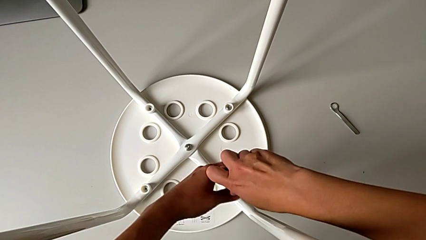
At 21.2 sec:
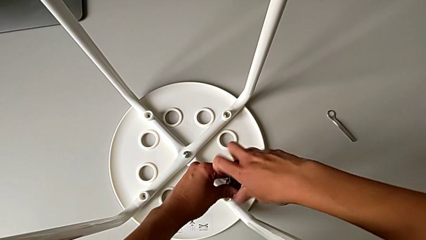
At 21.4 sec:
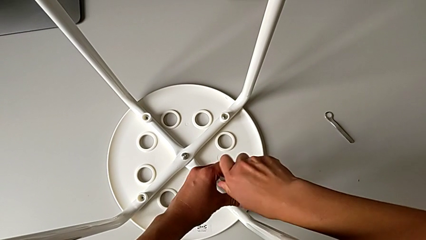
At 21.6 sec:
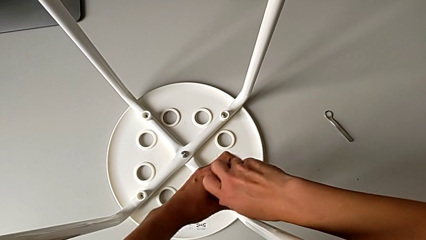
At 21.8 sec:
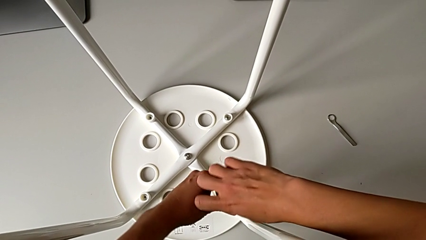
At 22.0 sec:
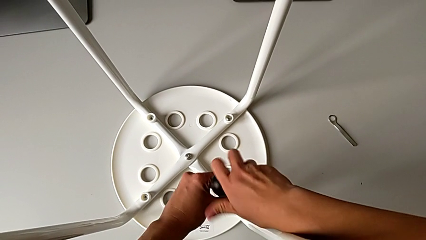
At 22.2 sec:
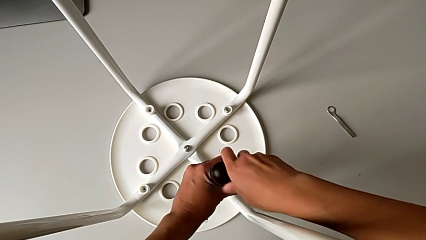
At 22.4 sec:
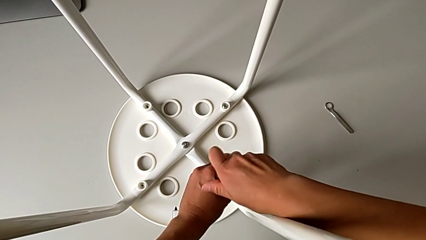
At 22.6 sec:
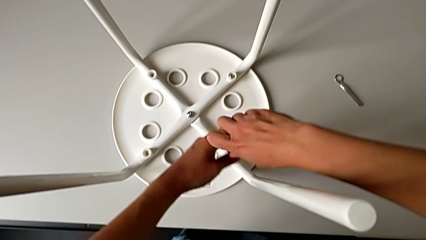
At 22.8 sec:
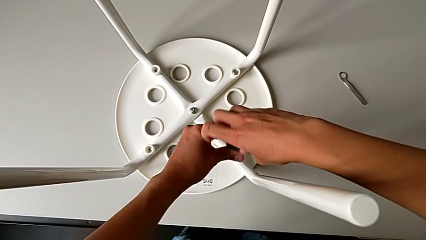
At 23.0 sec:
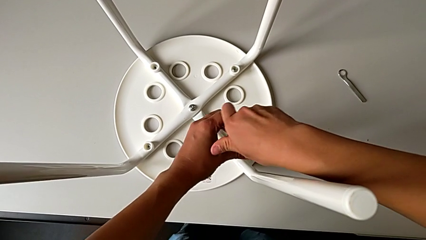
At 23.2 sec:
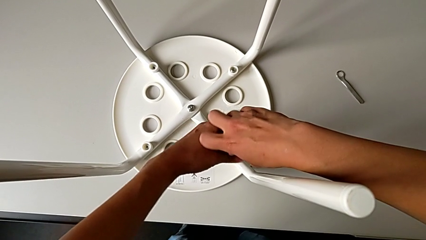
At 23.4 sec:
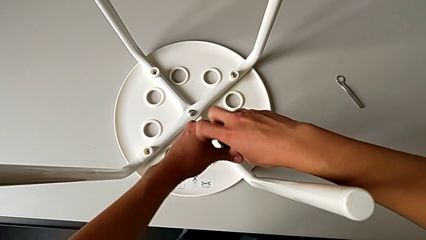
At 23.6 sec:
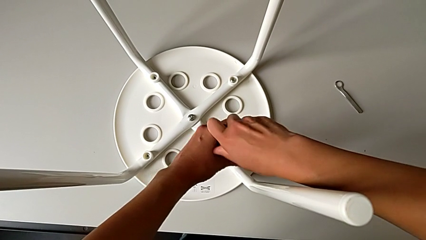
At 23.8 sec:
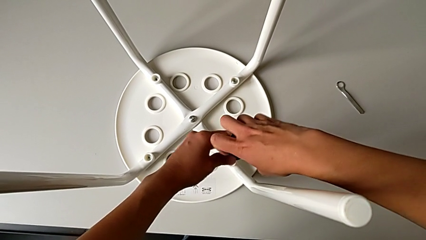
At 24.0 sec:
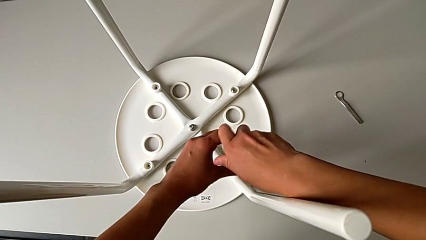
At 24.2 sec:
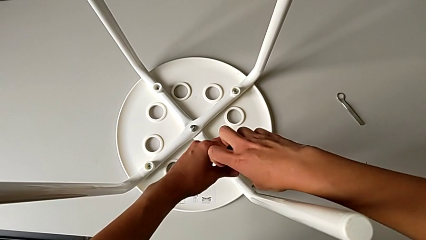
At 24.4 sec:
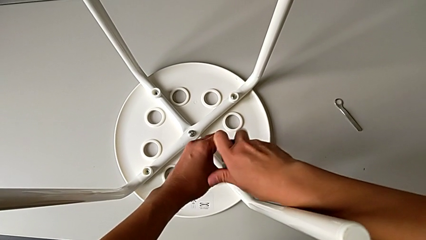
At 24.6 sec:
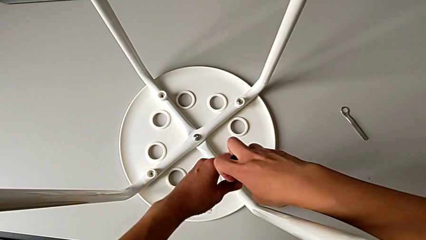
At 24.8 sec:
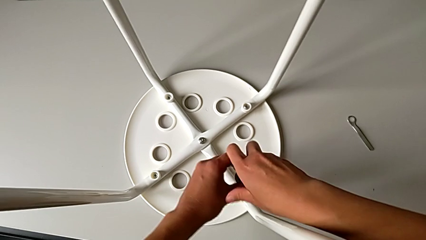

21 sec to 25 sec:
The camera wearer is unscrewing the second screw. They keep unscrewing the second screw.

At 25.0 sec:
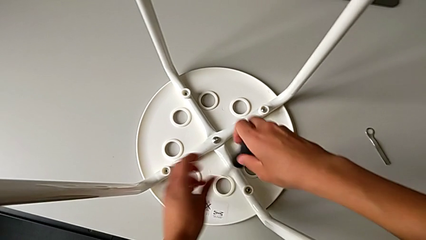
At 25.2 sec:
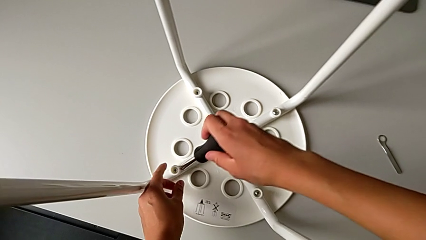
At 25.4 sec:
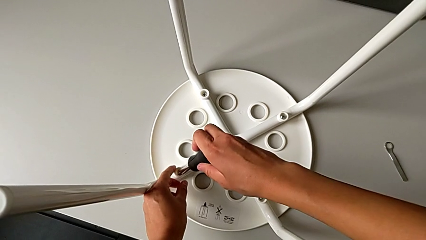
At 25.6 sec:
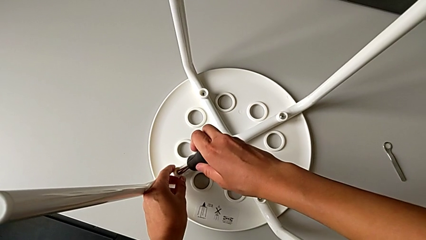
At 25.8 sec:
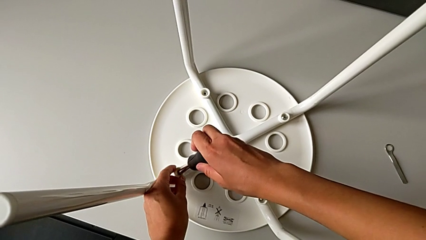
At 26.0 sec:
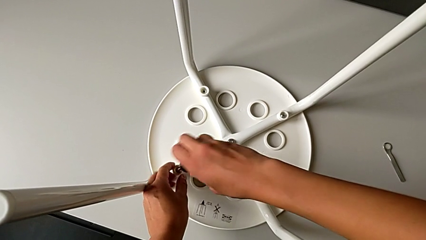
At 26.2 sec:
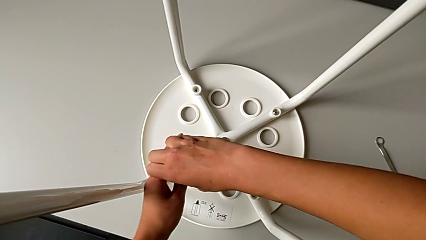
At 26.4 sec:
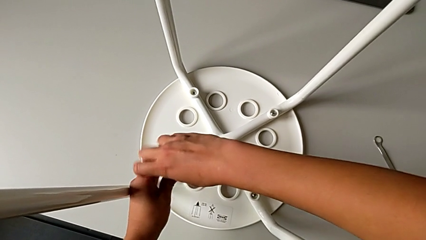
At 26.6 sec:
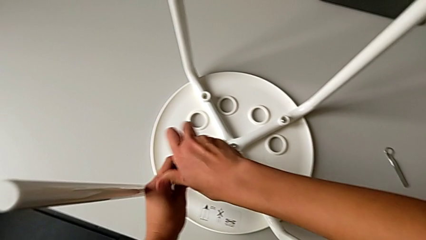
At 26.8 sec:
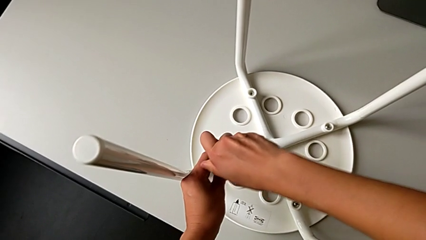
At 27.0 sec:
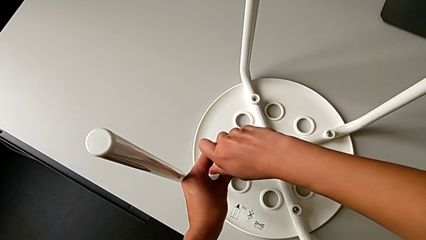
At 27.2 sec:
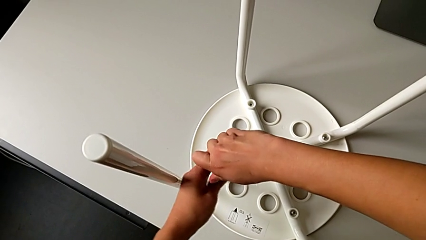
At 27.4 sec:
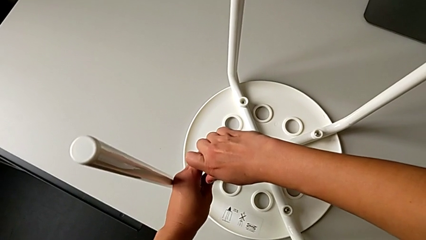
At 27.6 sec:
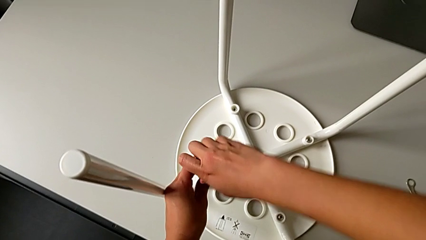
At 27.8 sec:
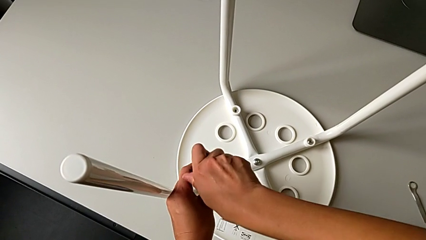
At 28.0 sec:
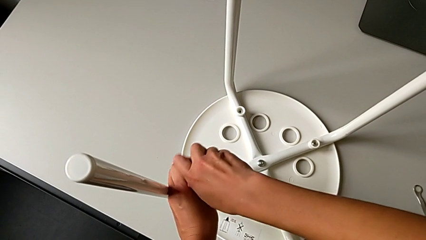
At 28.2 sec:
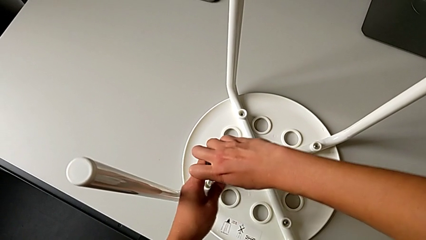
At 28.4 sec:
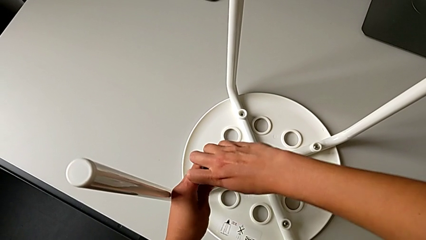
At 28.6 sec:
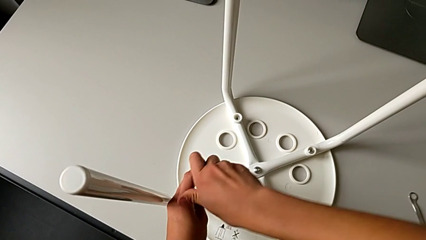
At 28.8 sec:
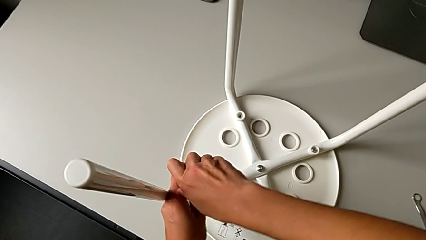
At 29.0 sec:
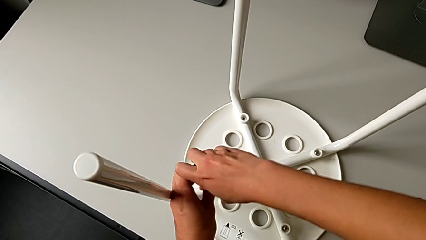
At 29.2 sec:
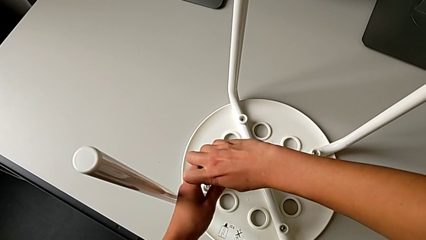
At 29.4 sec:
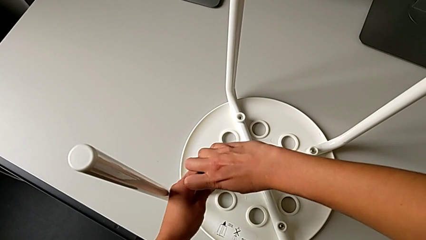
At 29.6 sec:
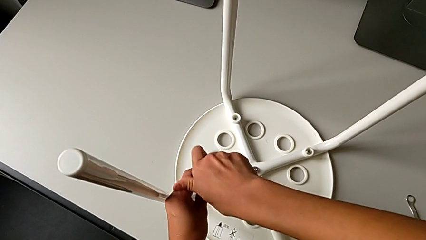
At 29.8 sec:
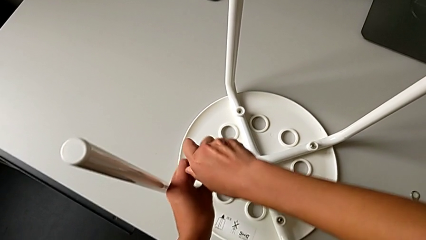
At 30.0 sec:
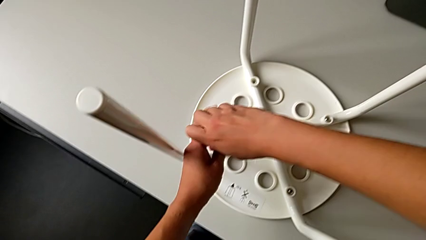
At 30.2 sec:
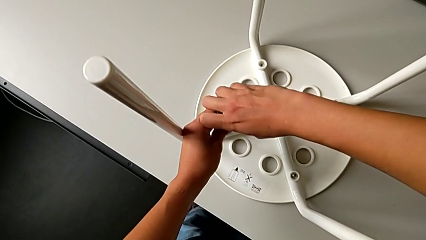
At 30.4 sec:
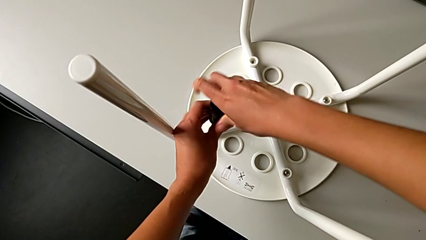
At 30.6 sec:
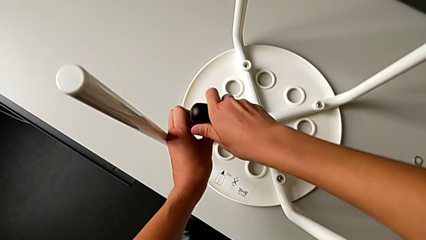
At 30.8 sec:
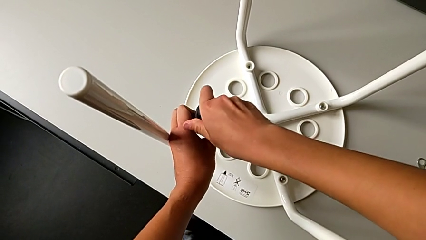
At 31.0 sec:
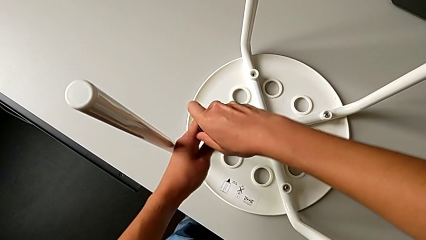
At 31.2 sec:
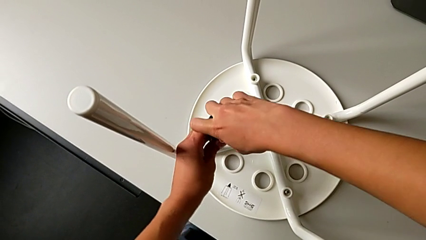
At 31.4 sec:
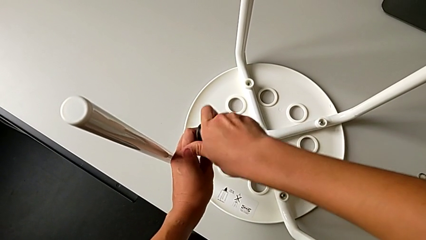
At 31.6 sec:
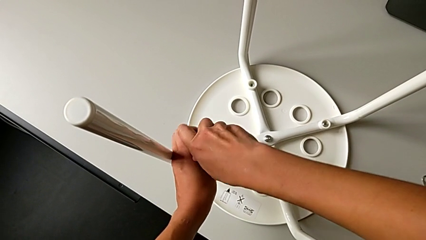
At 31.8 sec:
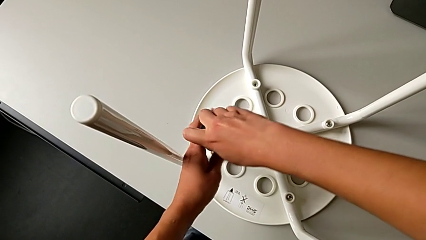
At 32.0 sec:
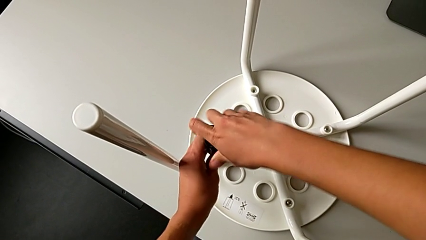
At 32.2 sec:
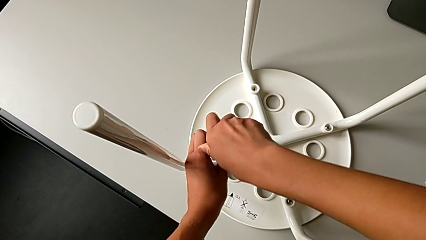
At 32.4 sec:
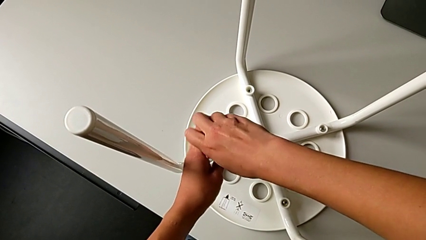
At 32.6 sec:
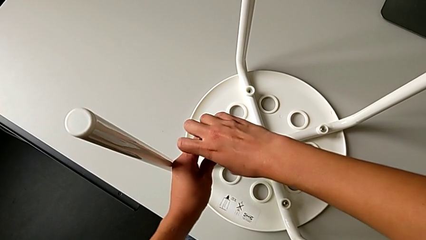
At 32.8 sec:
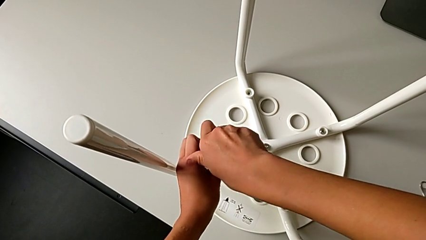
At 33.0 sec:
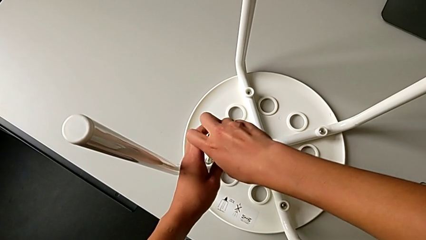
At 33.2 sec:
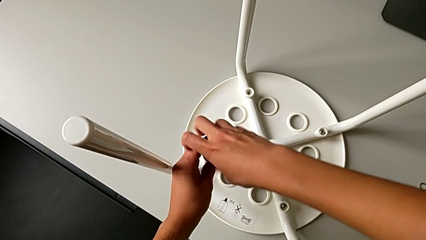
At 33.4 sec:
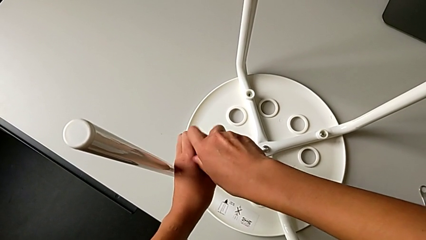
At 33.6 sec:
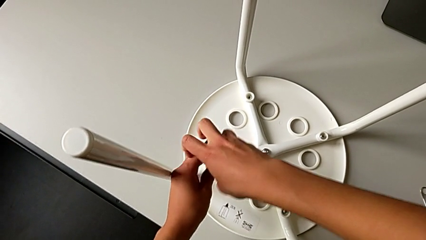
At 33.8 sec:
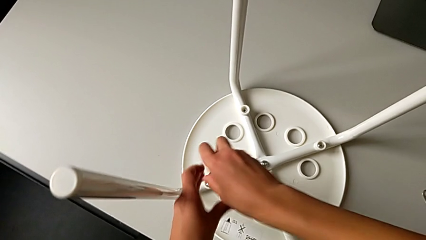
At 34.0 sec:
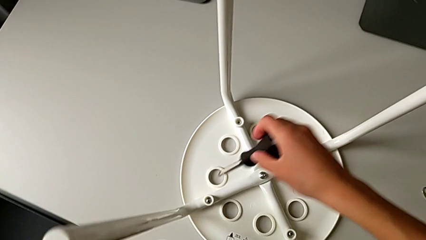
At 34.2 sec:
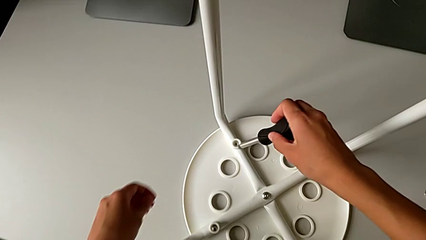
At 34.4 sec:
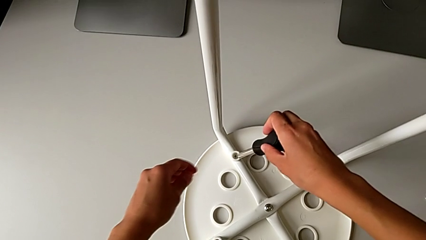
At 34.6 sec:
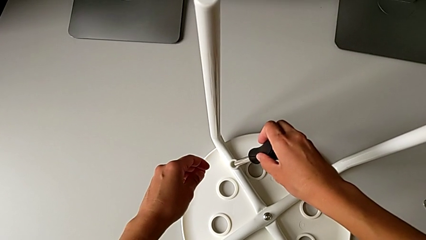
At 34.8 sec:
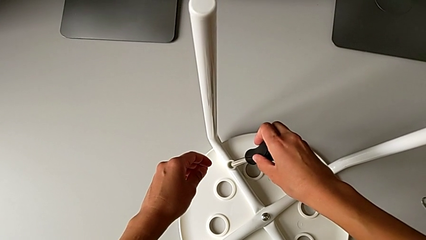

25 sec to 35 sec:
The camera wearer unscrews the third screw. They approach the third screw, insert the third screwdriver, unscrew the third screw and approach the screwdriver.

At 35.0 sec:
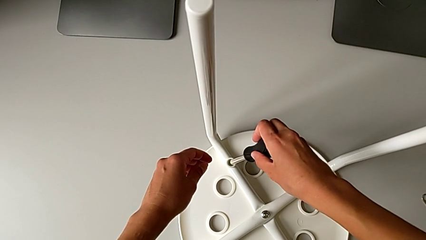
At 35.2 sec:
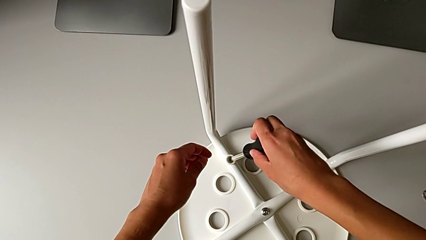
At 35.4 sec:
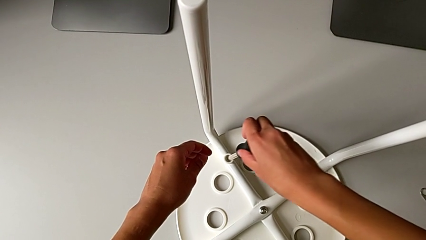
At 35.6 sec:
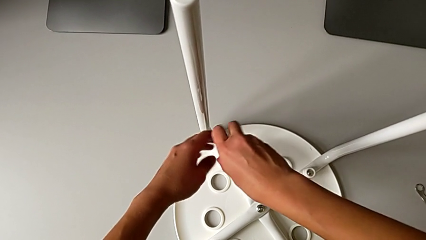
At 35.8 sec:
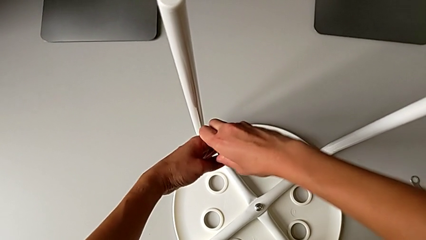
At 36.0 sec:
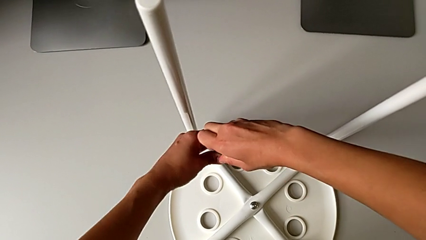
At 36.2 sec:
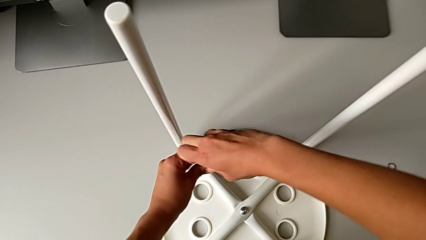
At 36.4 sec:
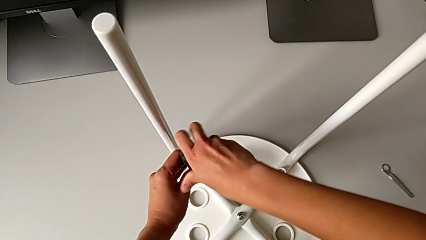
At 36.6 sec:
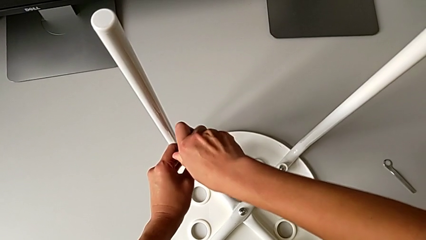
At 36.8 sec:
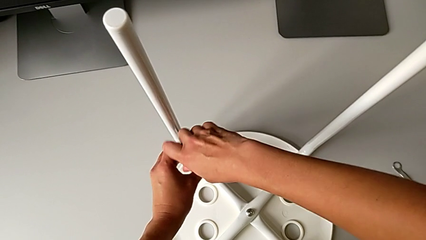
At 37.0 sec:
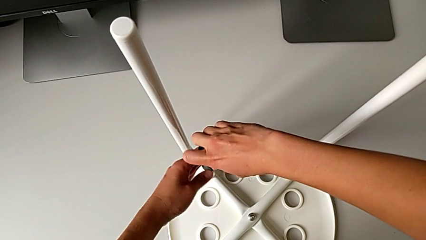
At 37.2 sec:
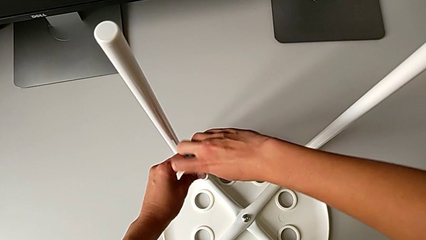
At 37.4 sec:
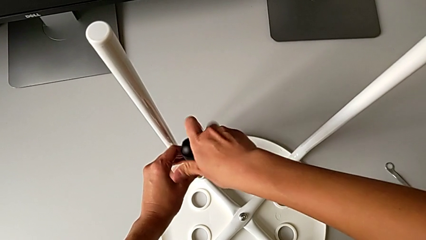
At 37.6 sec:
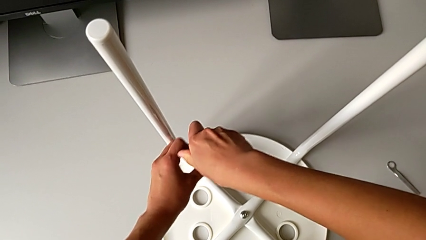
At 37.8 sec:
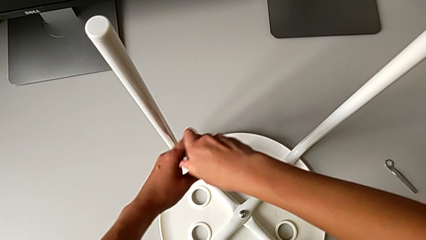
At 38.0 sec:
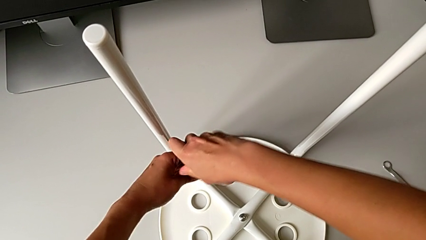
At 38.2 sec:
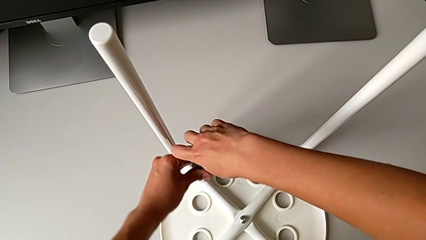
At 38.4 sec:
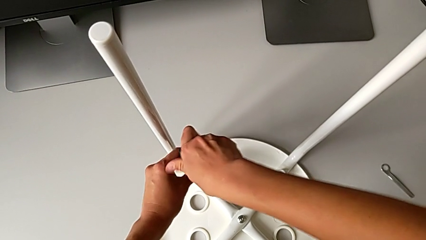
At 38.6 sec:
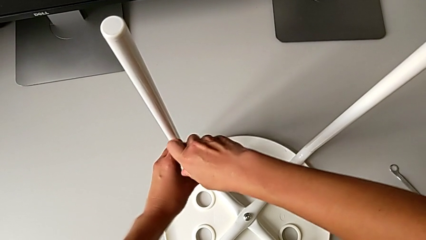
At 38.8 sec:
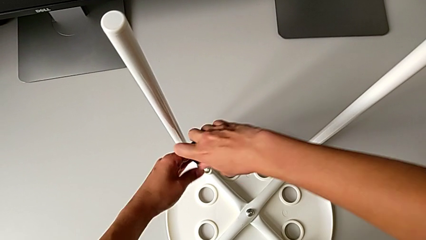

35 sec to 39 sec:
The camera wearer is unscrewing the fourth screw. They insert the fourth screwdriver and begin to unscrew the fourth screw.
